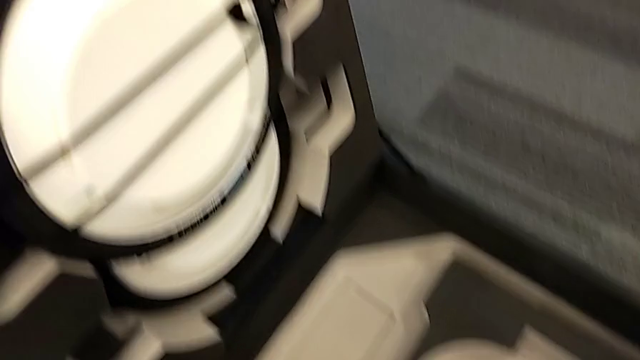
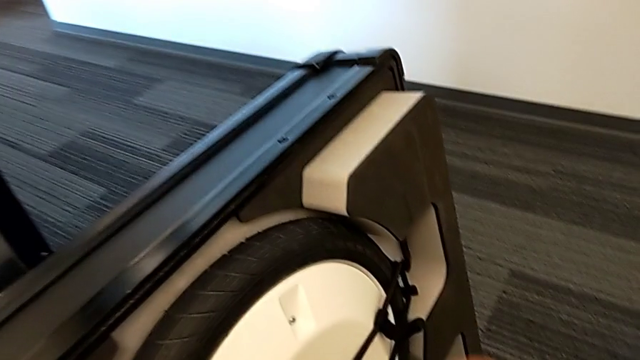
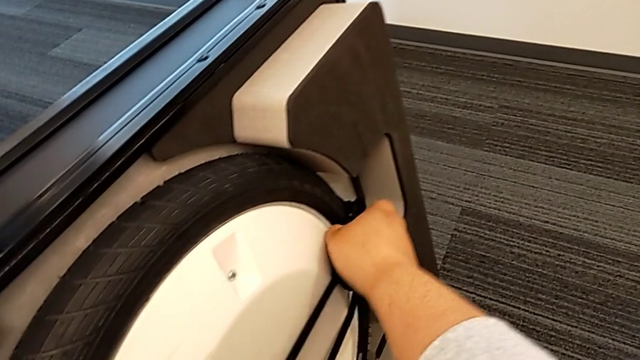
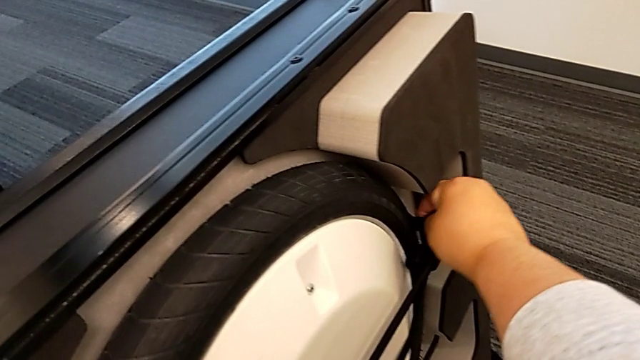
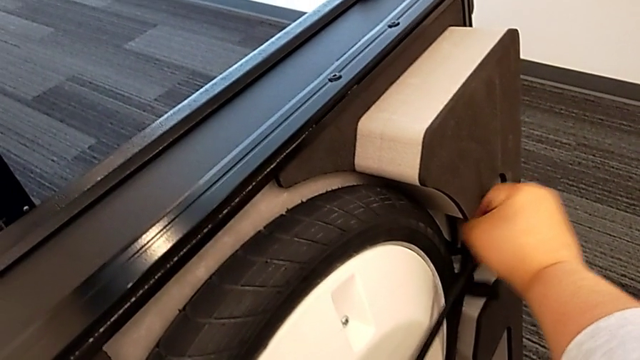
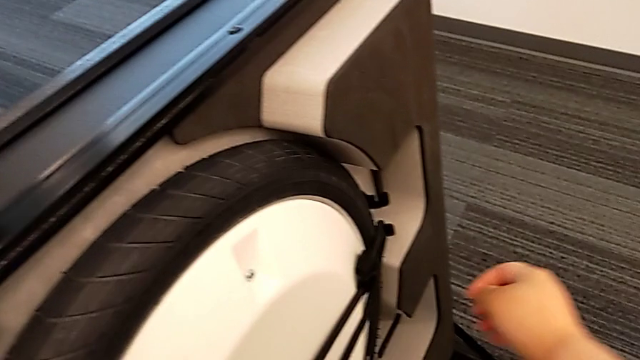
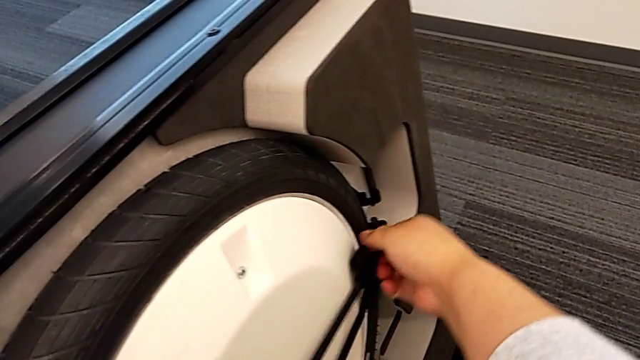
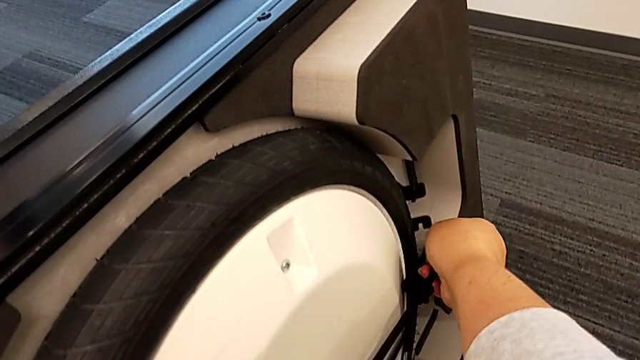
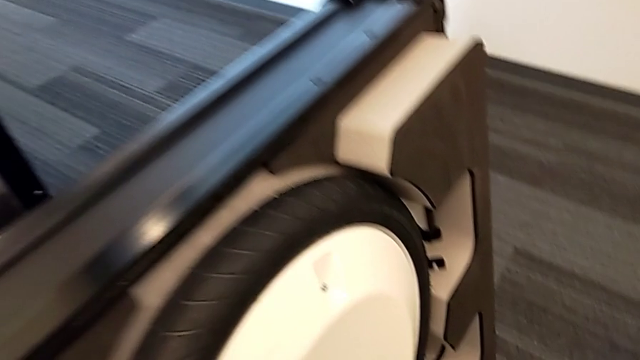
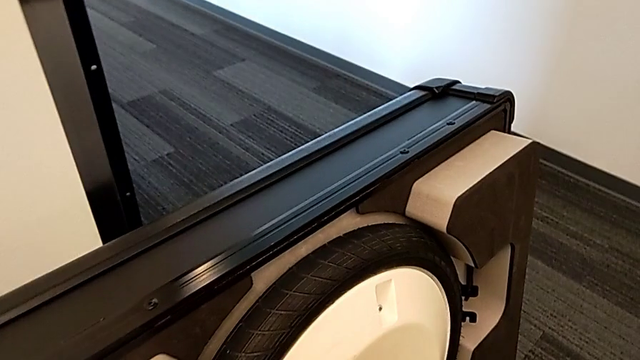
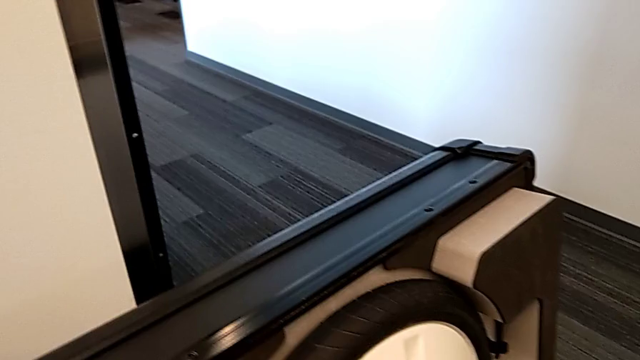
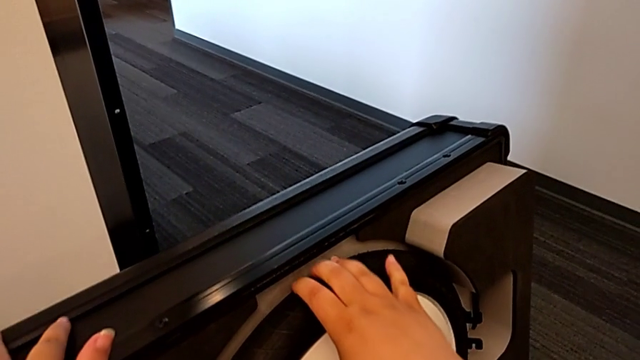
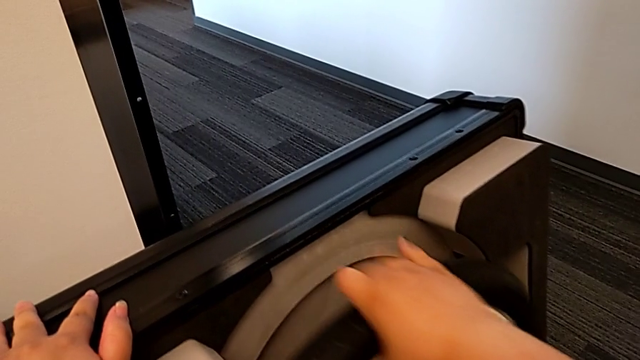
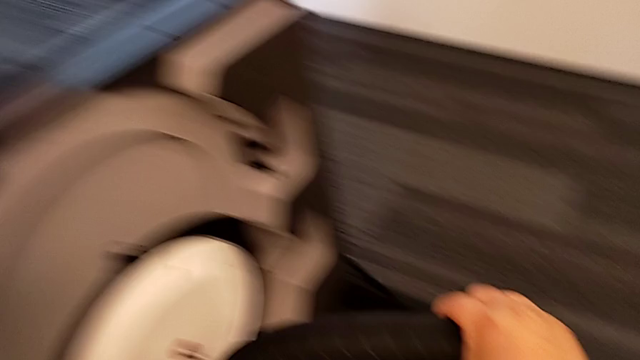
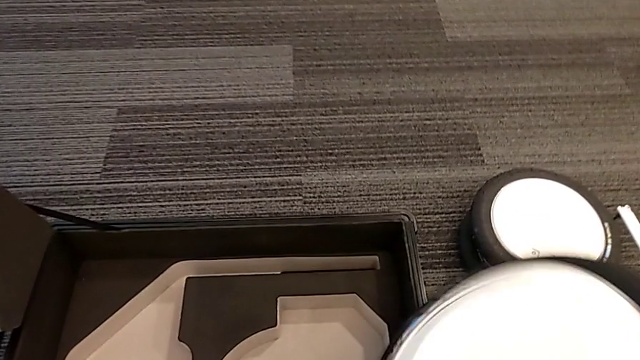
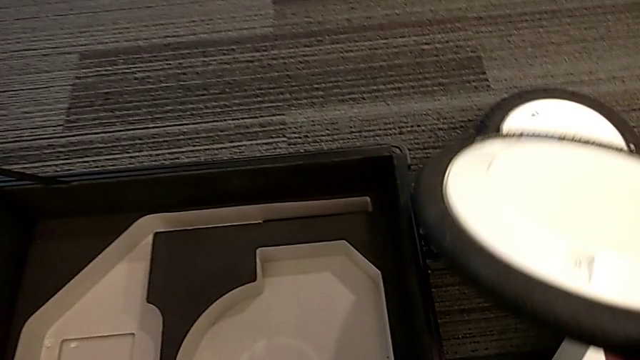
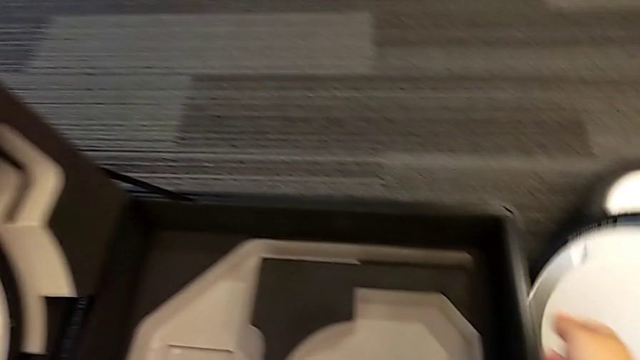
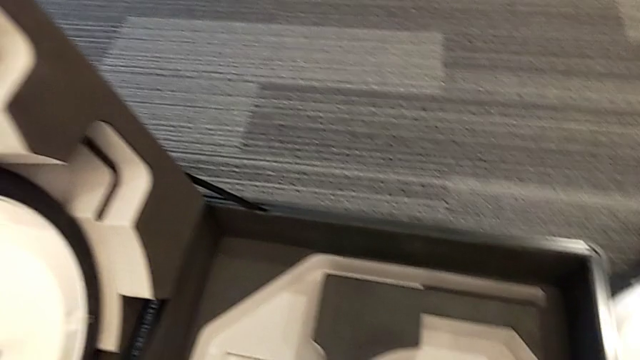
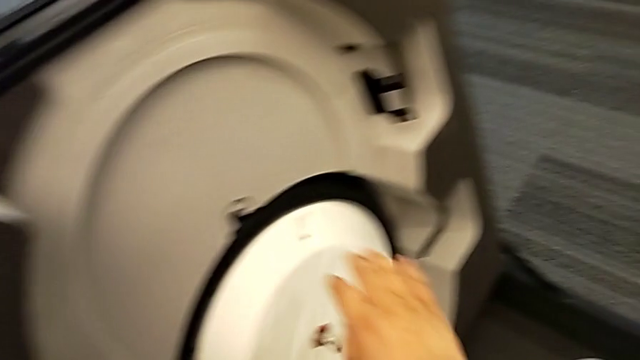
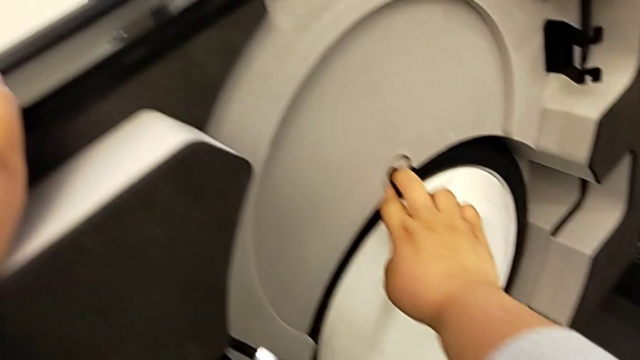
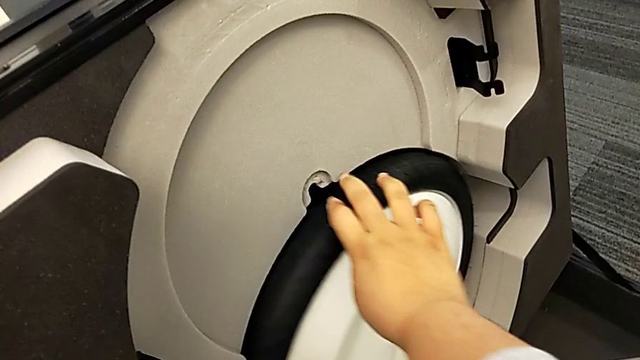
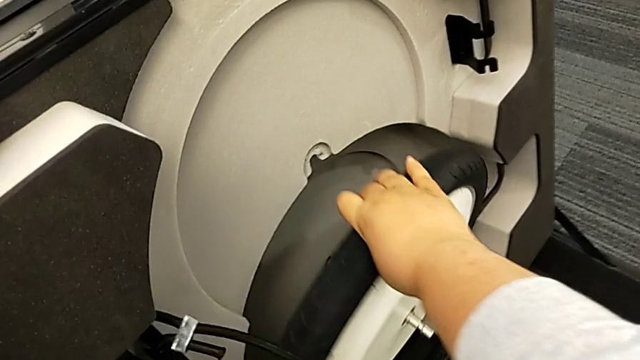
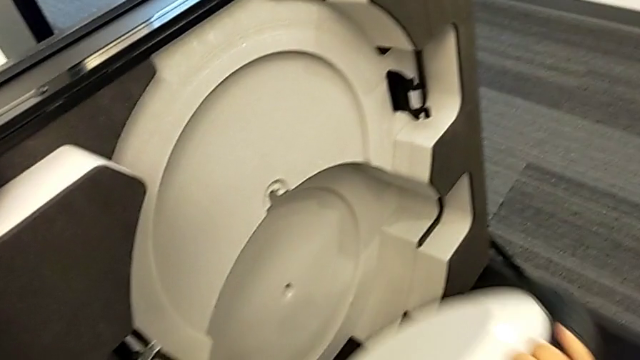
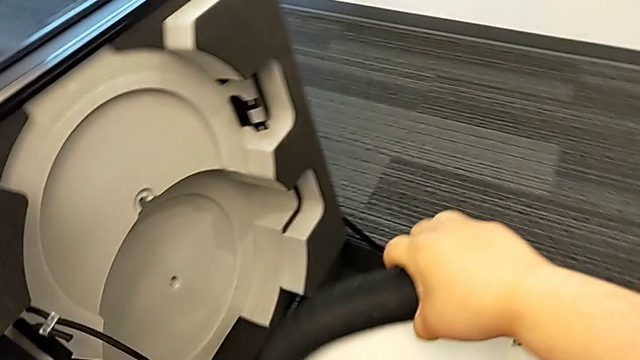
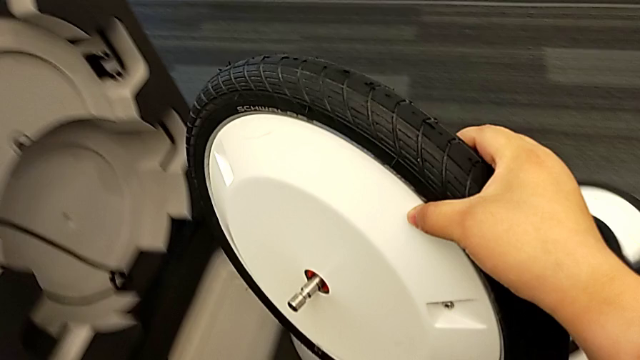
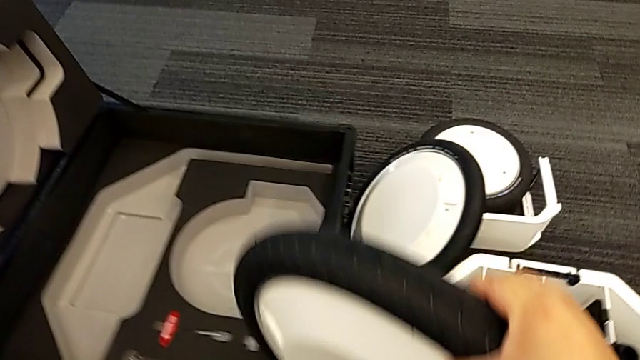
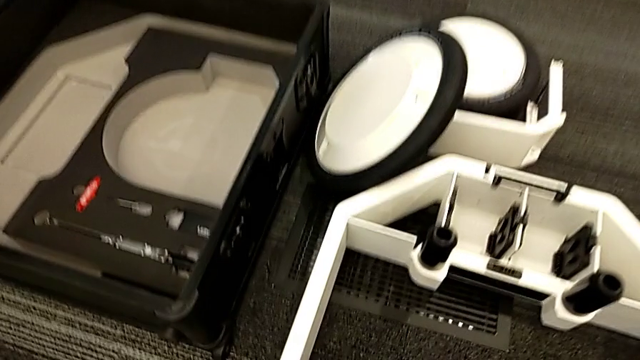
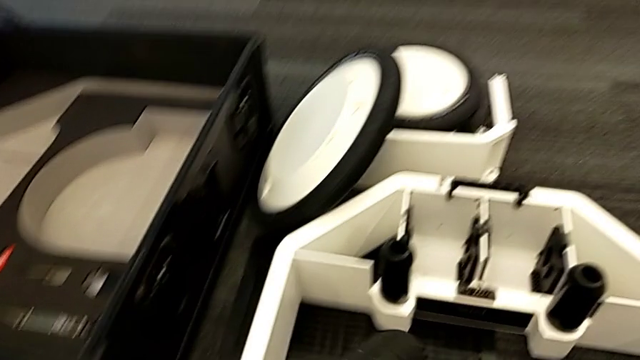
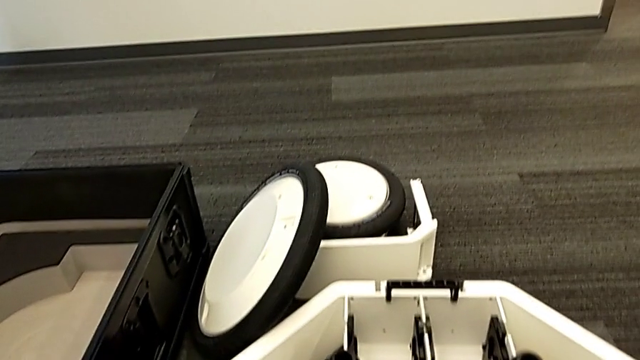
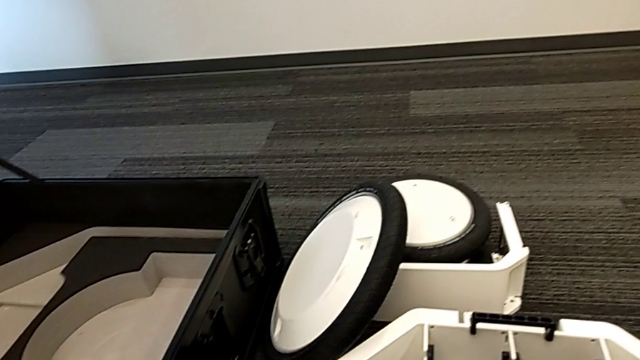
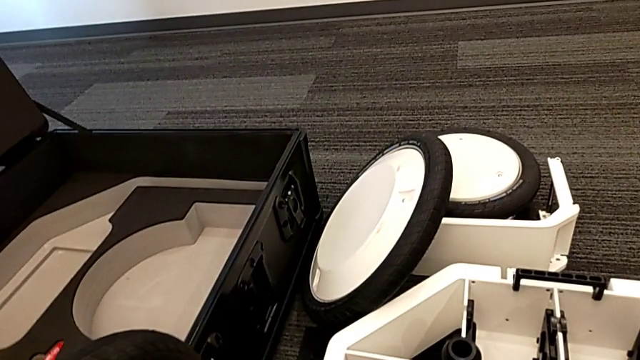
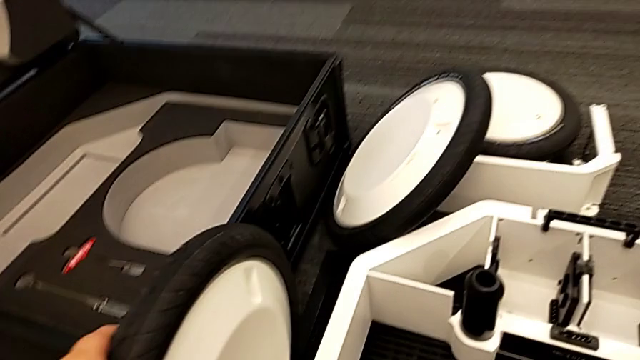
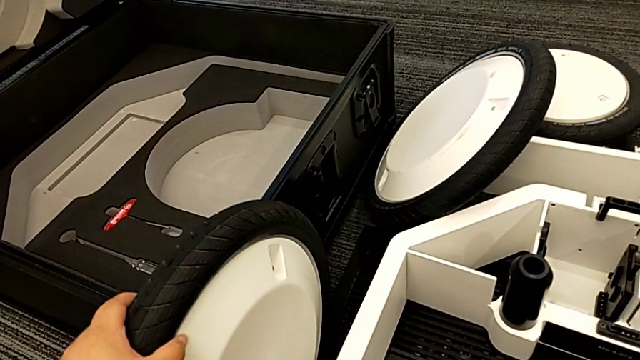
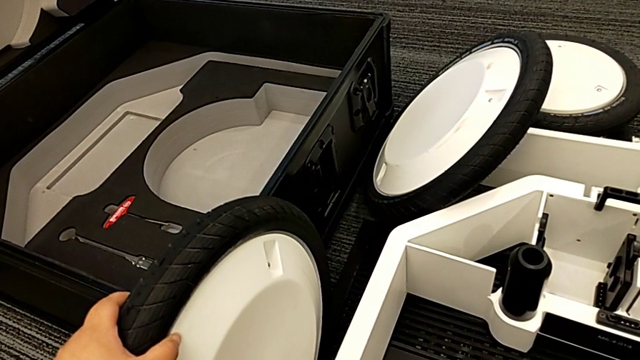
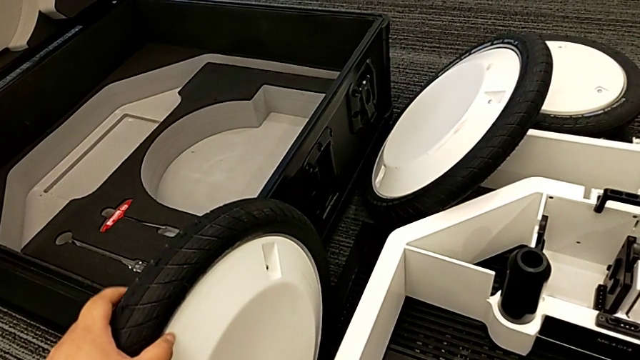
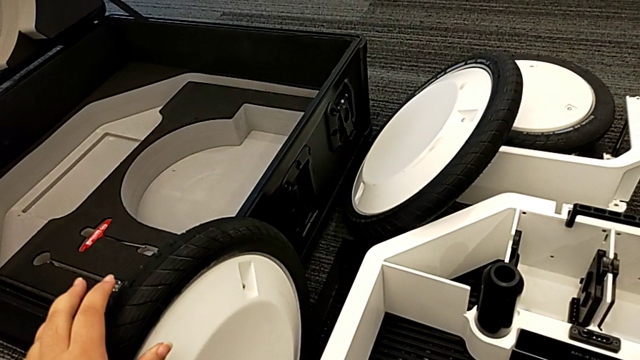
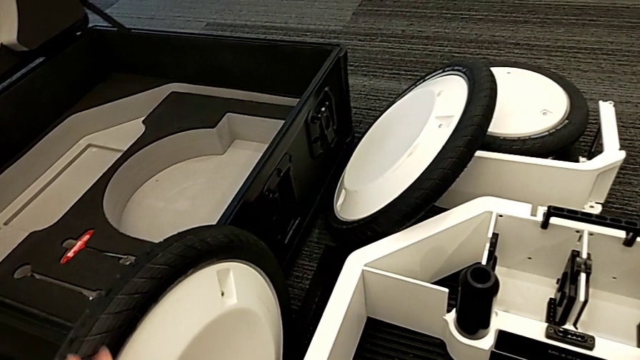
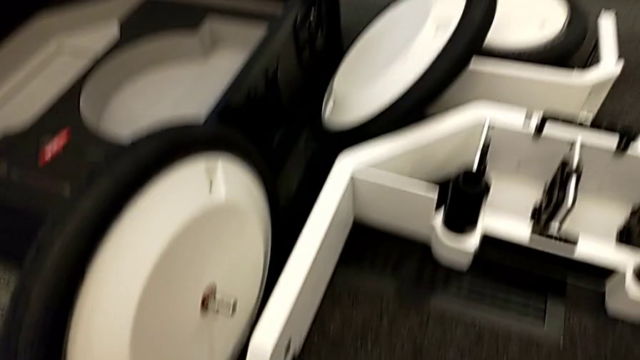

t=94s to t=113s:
The camera wearer is pulling the wheels out of the box. They keep withdrawing the second wheel and withdraw the third wheel.

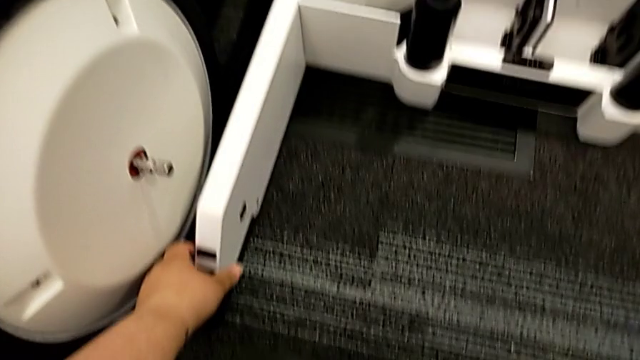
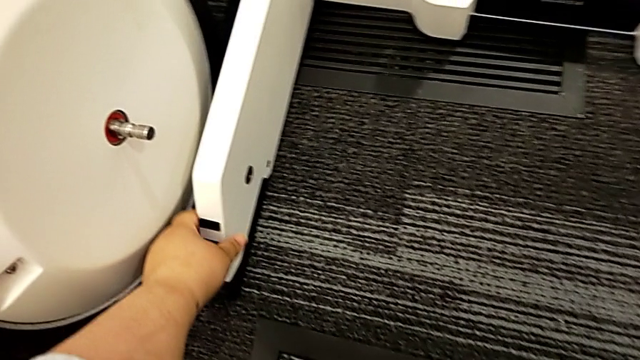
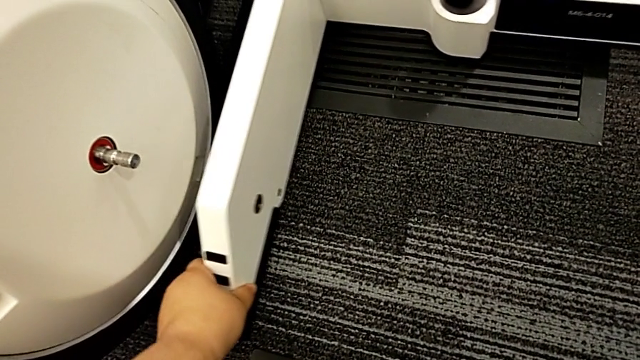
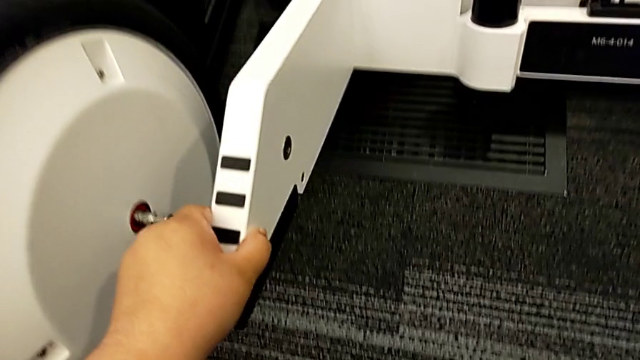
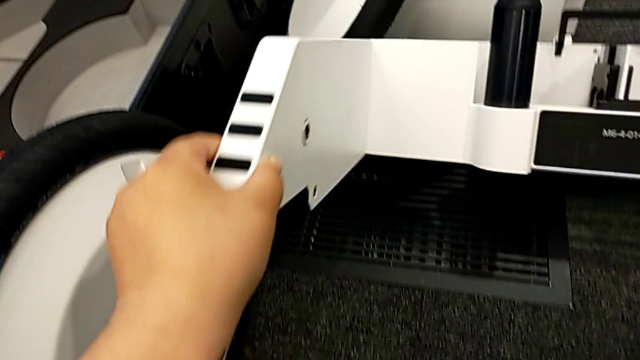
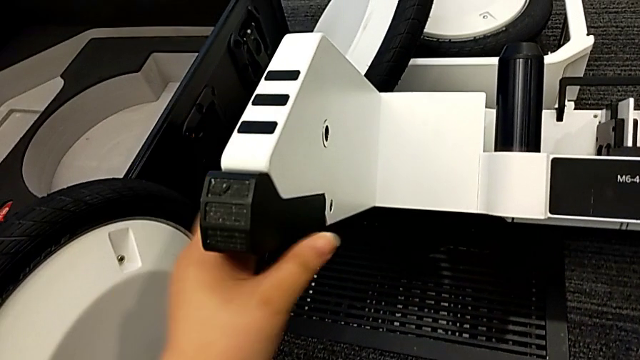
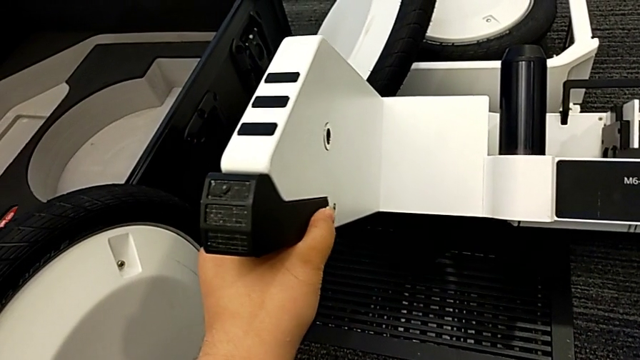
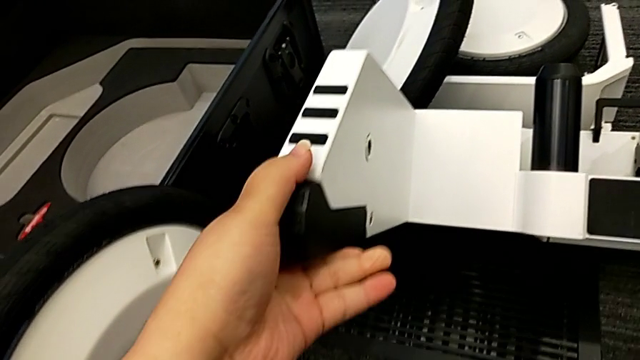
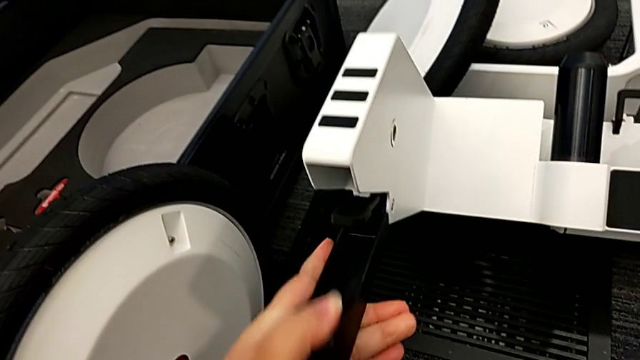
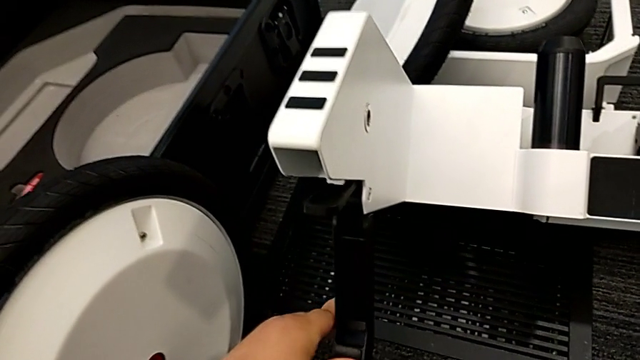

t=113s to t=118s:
The camera wearer is pulling the kickstands down. They begin to open the first kickstand.
